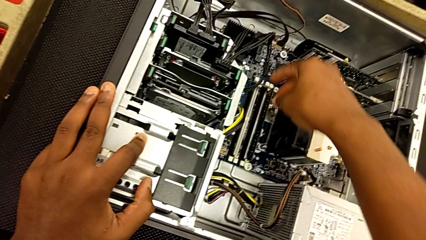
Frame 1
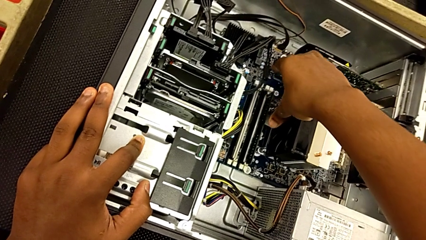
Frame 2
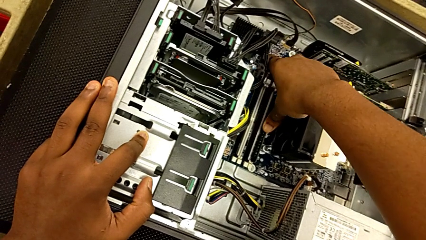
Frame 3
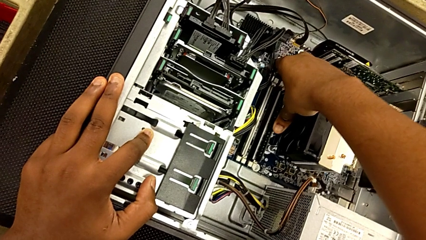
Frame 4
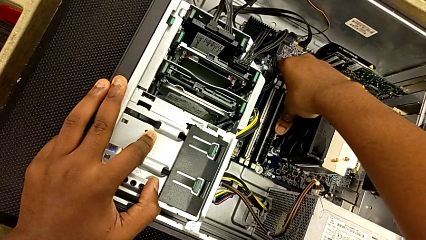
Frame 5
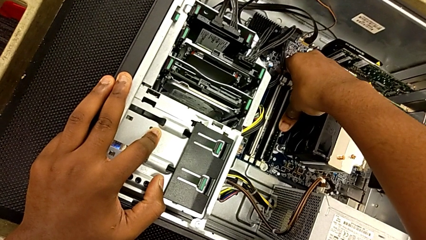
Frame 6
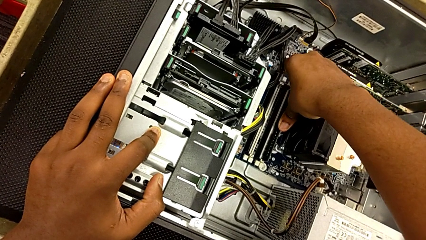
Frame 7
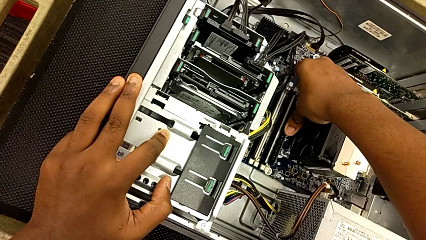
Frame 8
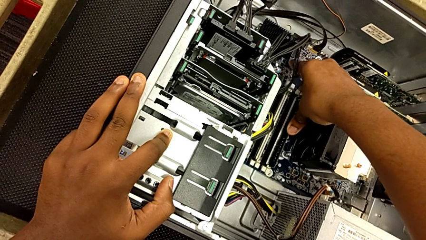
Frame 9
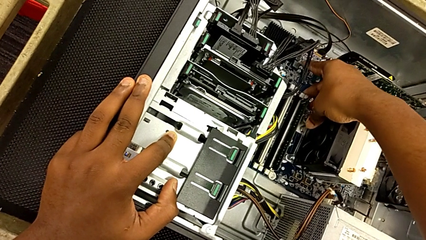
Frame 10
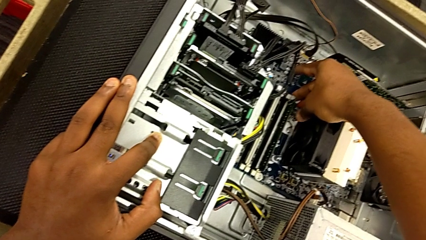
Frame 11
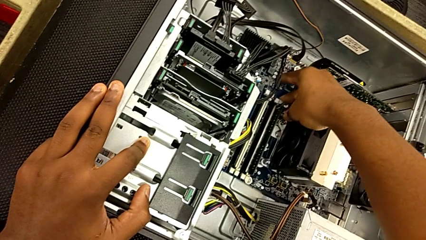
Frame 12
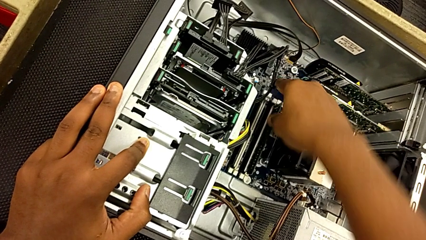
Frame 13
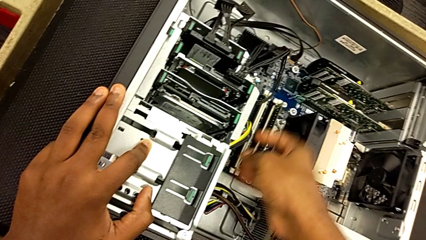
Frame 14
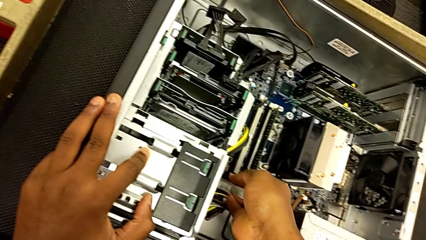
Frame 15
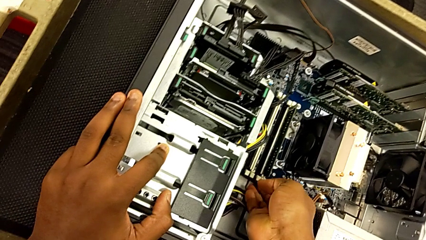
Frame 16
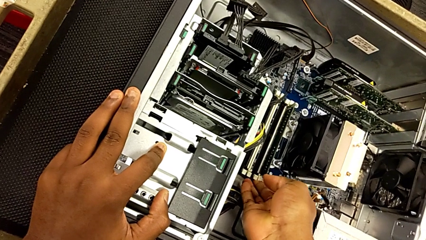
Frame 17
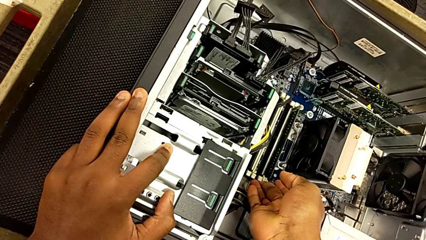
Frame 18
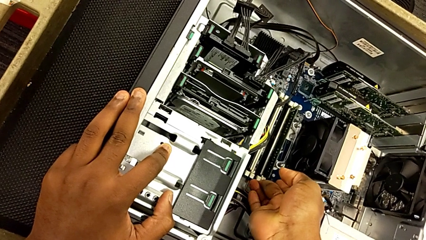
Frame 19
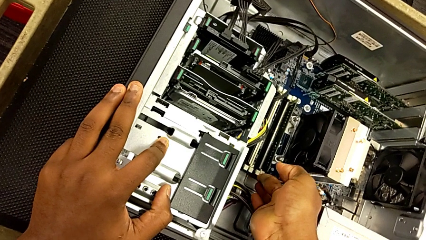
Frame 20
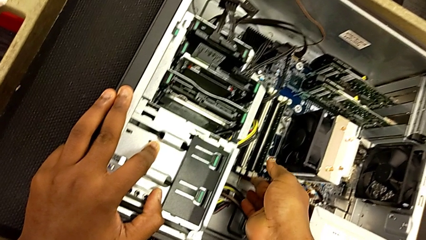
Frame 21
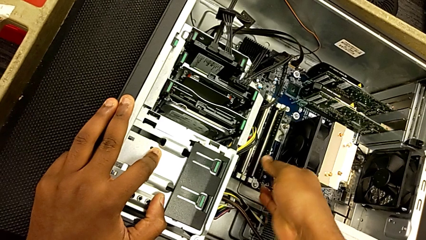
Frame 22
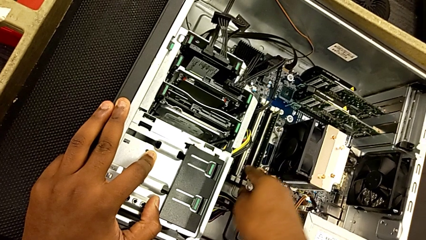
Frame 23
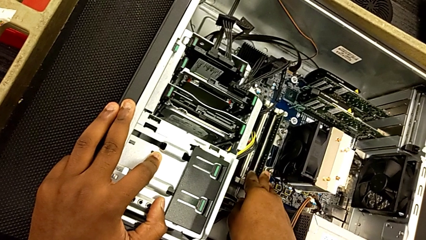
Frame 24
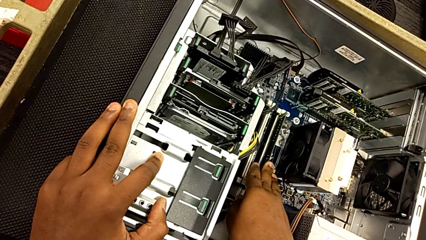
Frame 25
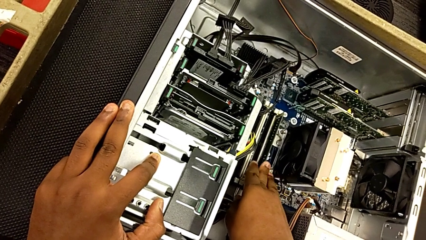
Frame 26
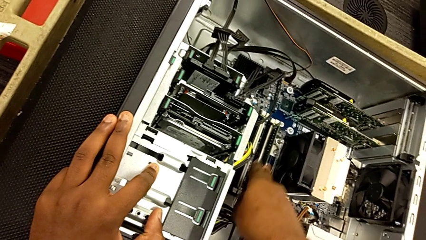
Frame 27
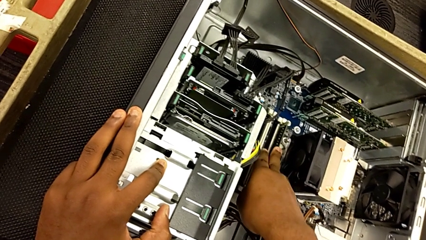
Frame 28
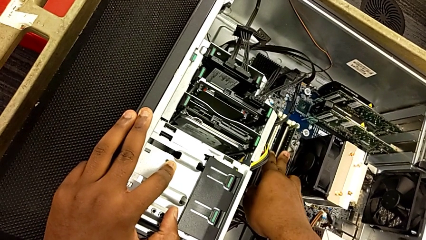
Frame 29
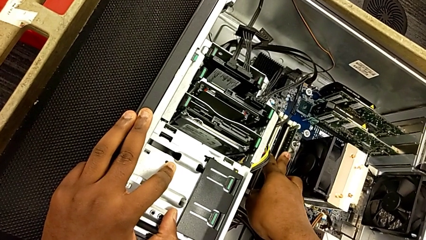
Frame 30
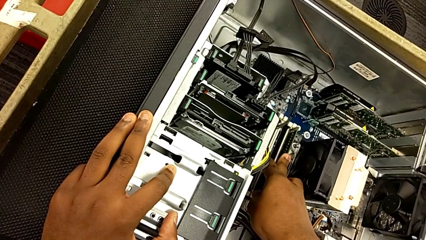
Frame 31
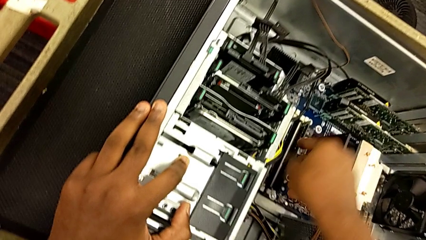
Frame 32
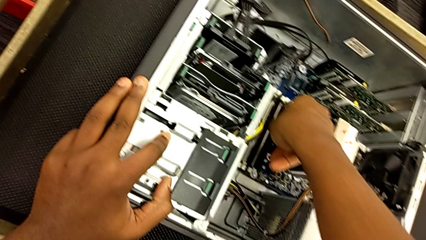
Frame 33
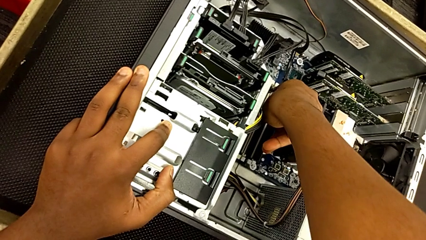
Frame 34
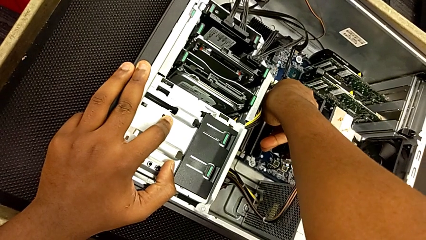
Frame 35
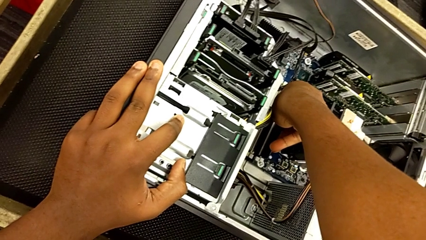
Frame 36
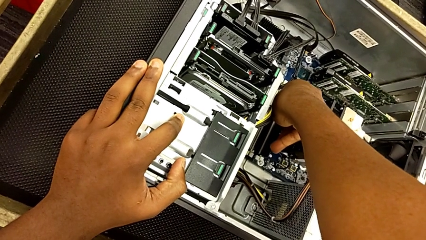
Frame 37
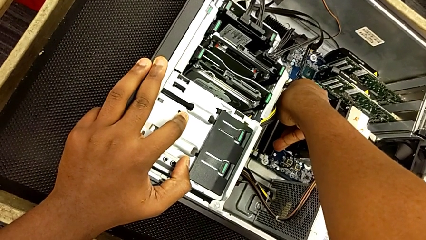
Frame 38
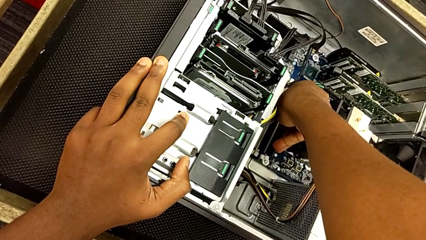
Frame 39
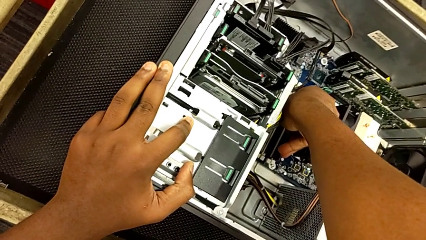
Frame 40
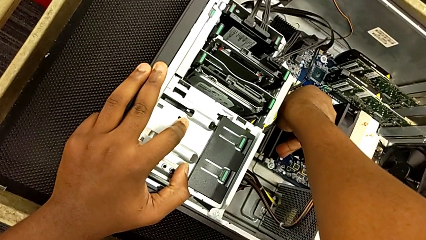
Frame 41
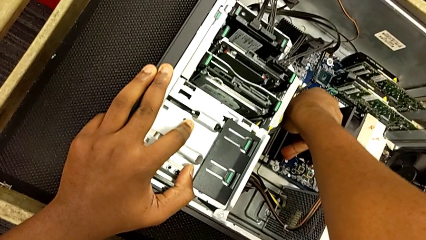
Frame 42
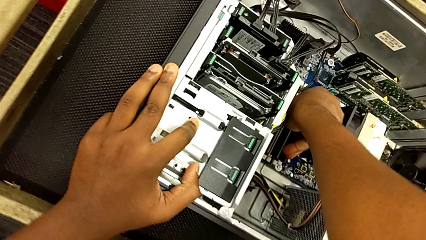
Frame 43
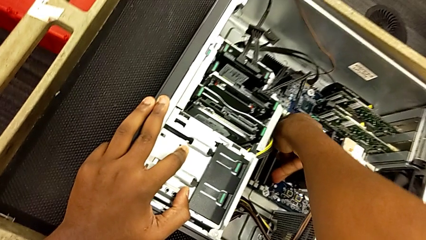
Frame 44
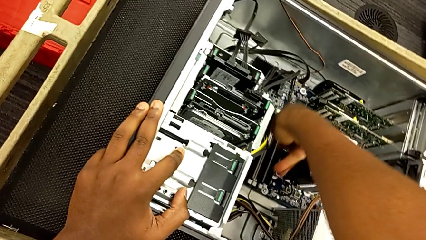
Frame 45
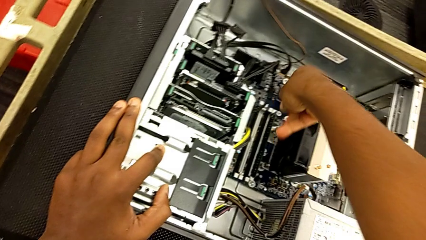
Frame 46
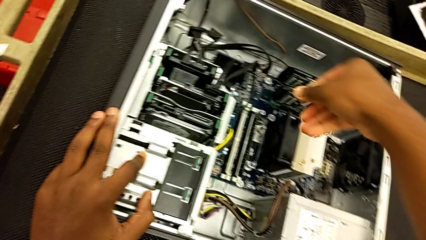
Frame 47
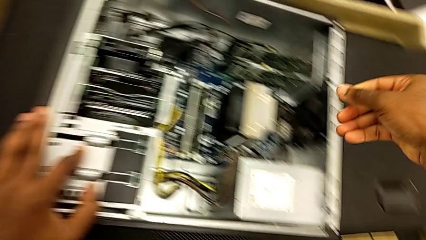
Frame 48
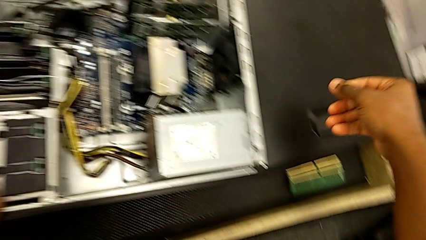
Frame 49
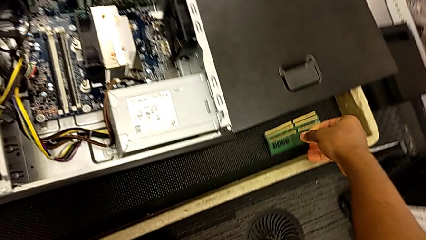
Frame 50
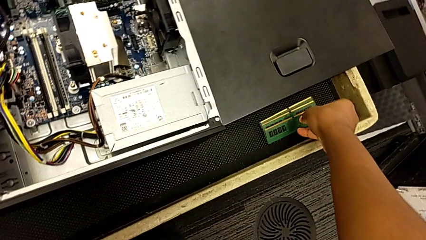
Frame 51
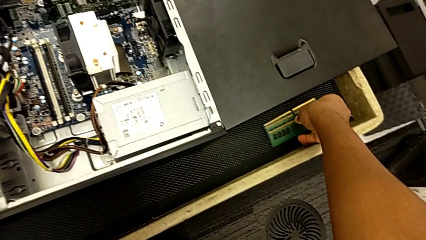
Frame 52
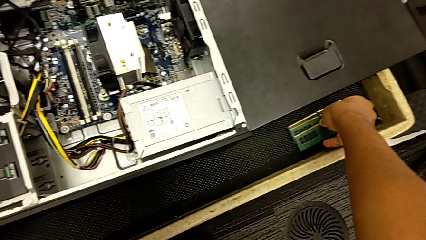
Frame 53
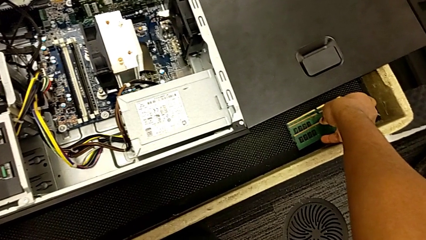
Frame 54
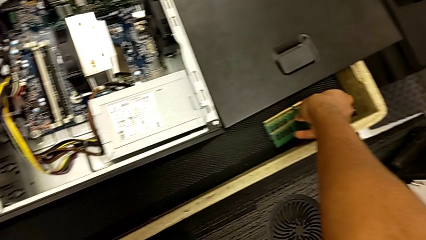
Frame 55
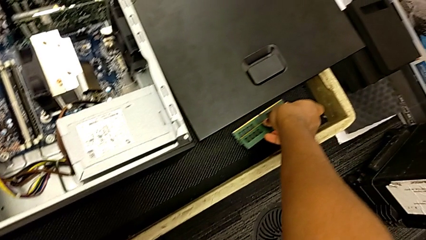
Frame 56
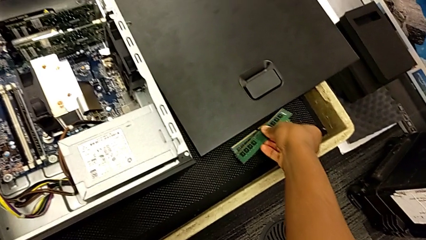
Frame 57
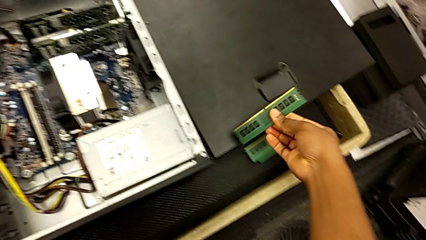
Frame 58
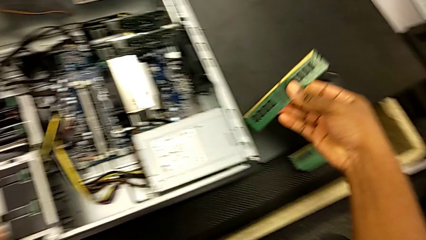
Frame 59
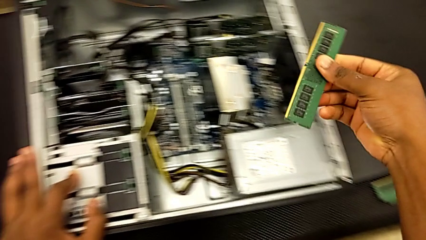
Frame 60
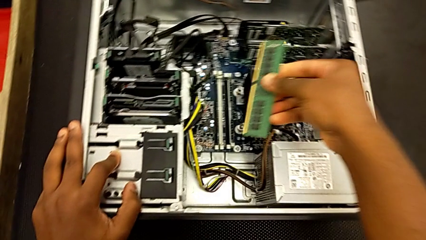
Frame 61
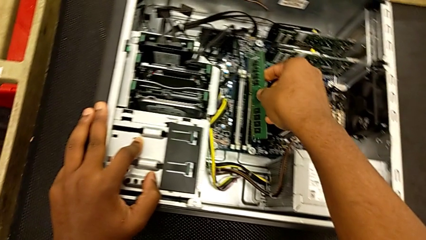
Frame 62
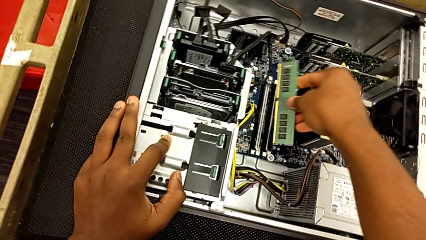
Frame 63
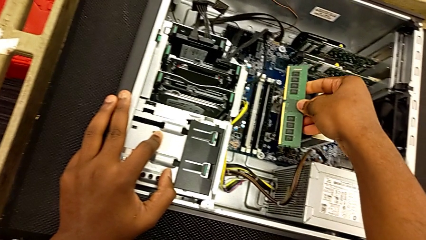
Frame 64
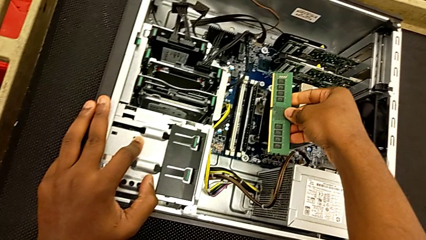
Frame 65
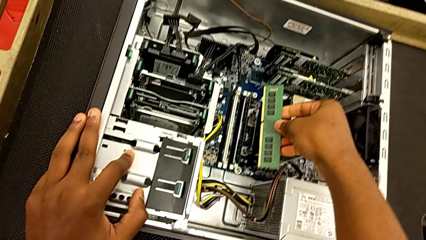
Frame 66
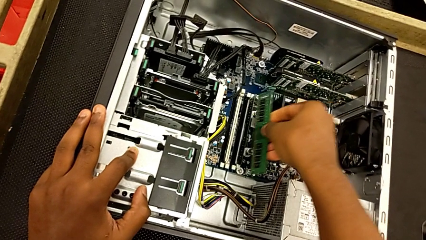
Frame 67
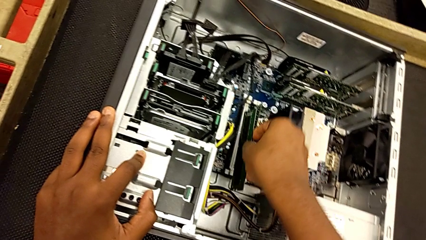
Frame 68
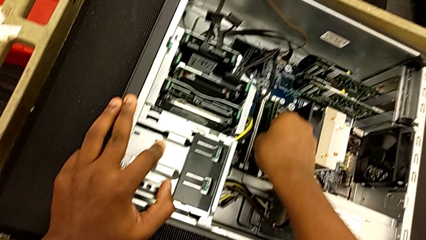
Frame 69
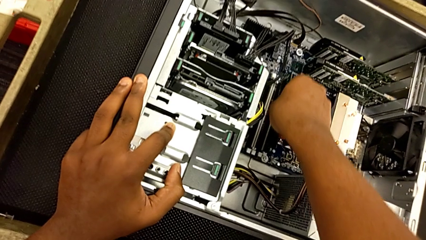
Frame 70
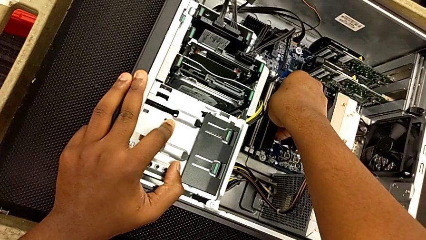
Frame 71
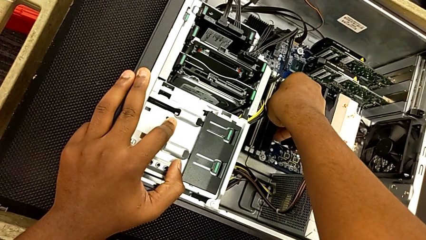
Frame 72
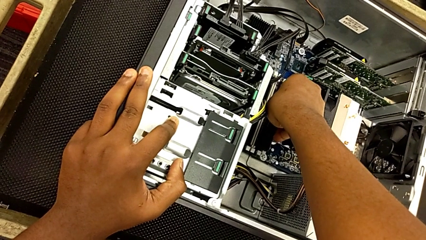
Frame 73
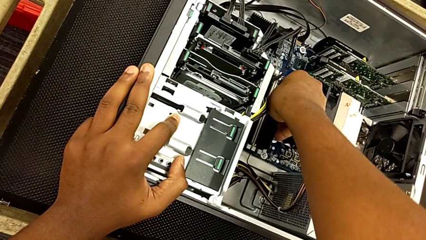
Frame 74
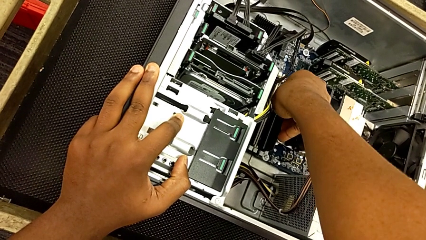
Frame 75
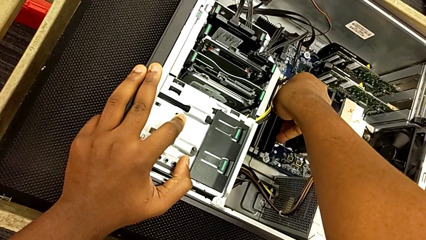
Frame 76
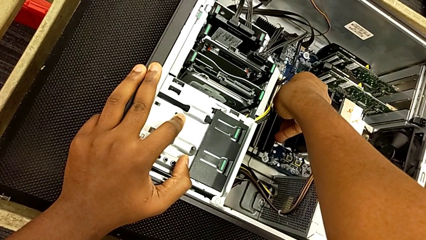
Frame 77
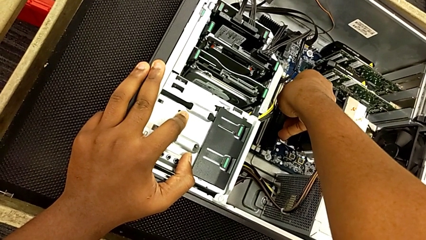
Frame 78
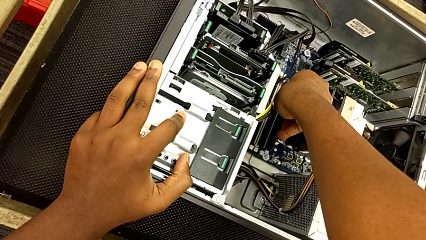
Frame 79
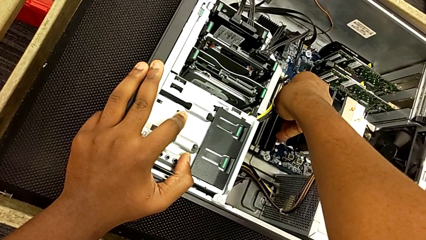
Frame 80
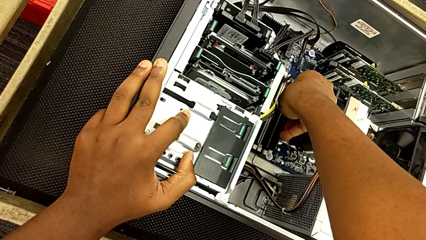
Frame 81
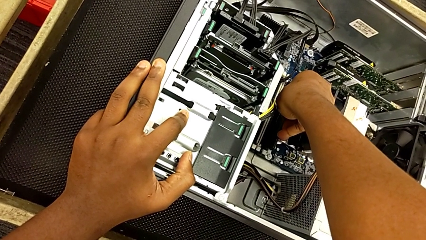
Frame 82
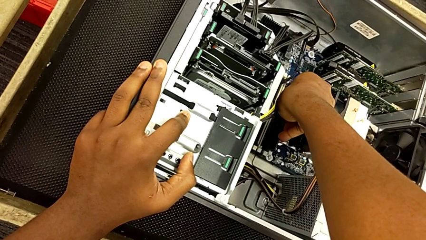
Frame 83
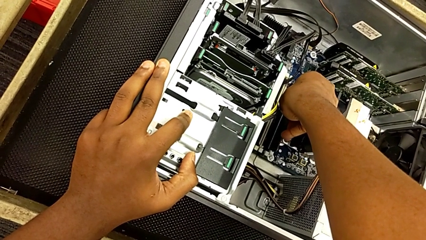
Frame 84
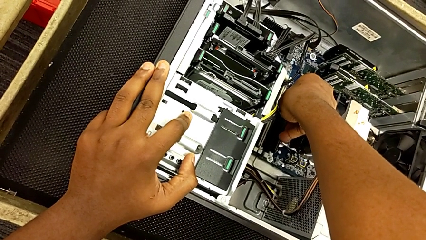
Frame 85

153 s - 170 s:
The camera wearer is putting the RAM tabs back in place. They keep pressing the RAM, lock it, grab it and begin to insert it.
